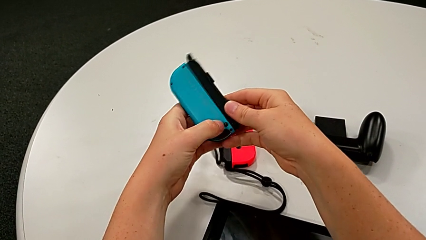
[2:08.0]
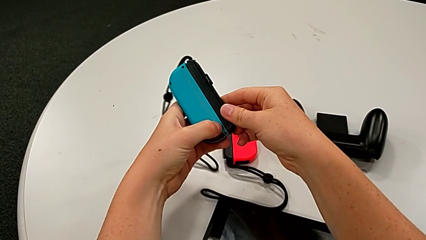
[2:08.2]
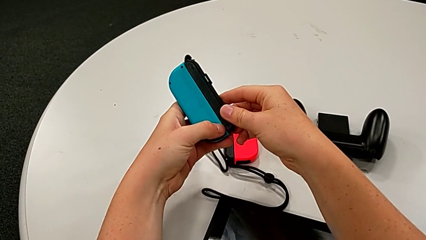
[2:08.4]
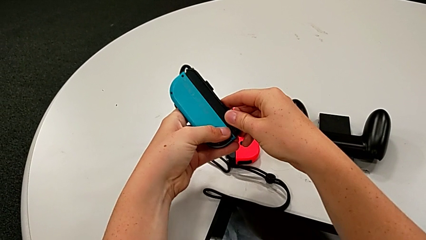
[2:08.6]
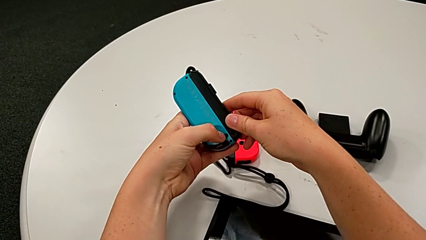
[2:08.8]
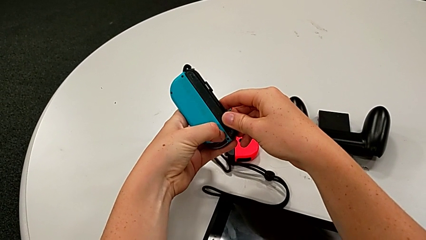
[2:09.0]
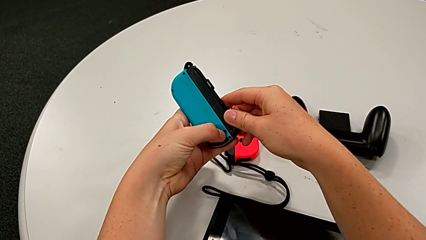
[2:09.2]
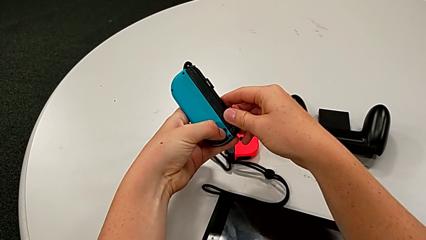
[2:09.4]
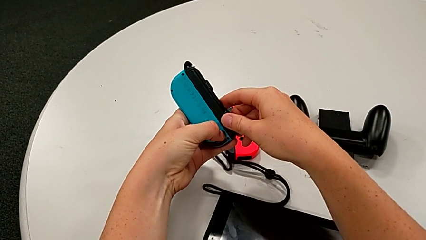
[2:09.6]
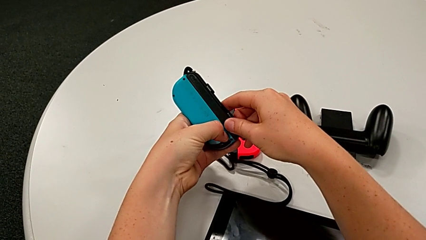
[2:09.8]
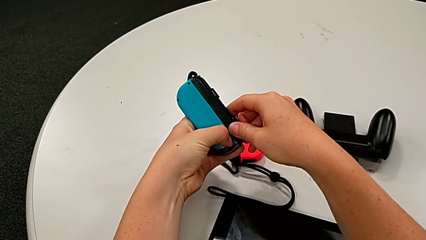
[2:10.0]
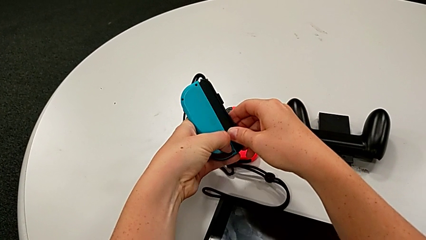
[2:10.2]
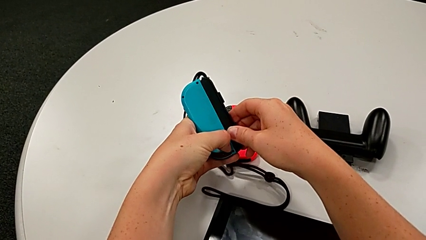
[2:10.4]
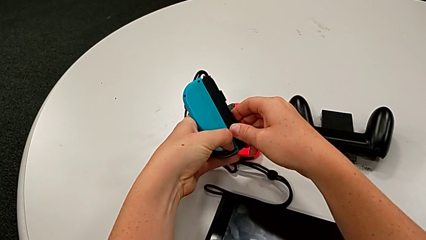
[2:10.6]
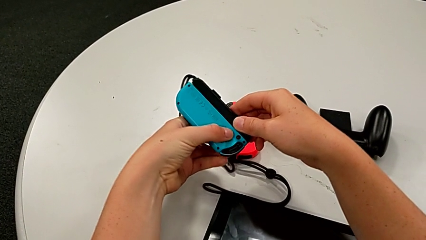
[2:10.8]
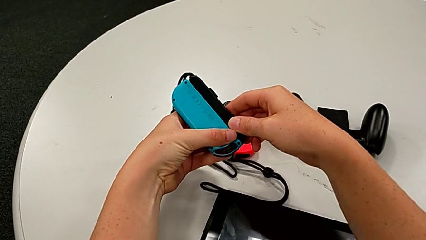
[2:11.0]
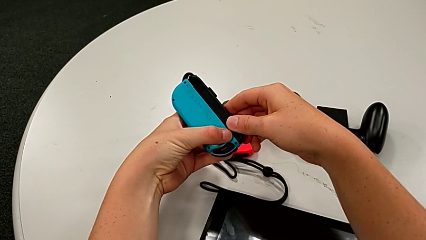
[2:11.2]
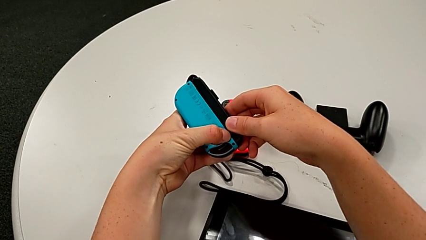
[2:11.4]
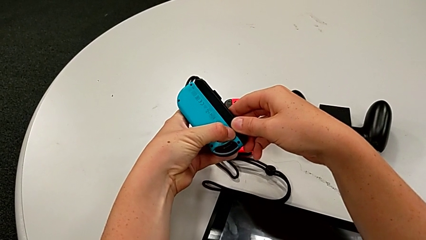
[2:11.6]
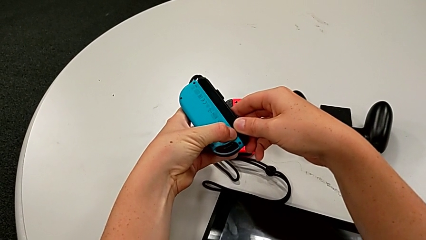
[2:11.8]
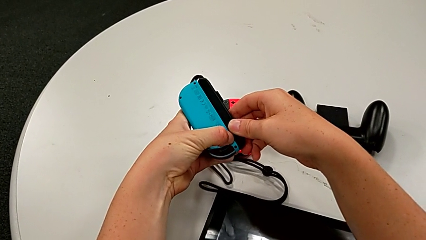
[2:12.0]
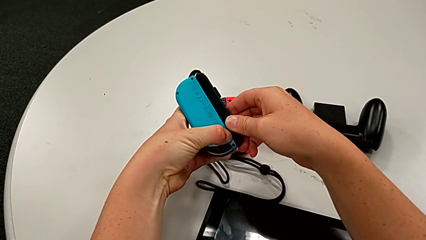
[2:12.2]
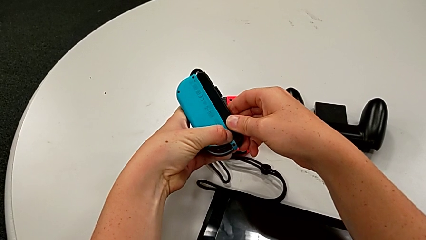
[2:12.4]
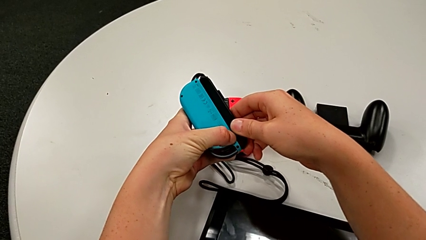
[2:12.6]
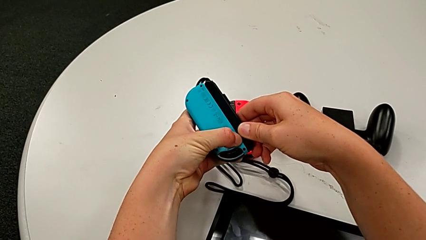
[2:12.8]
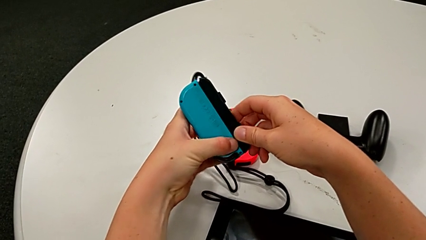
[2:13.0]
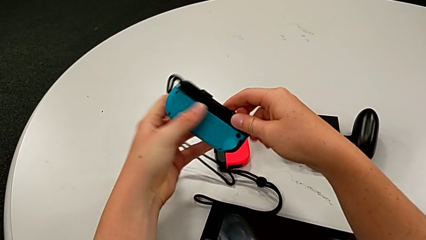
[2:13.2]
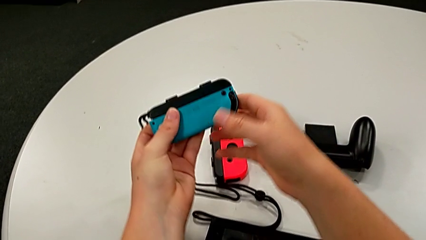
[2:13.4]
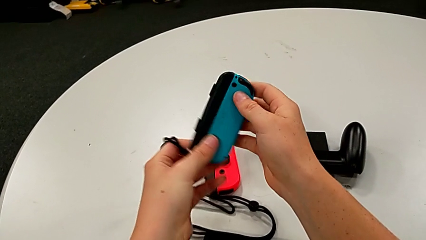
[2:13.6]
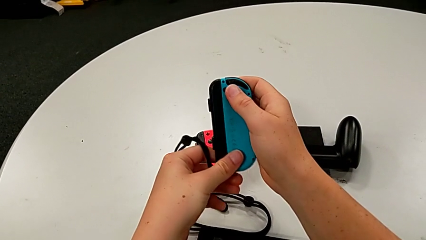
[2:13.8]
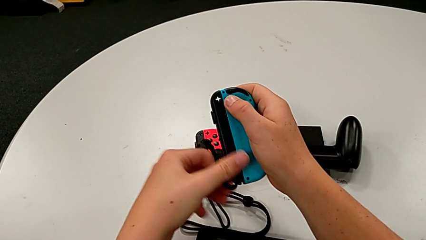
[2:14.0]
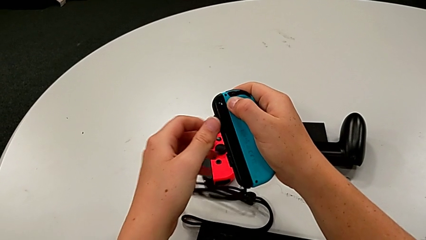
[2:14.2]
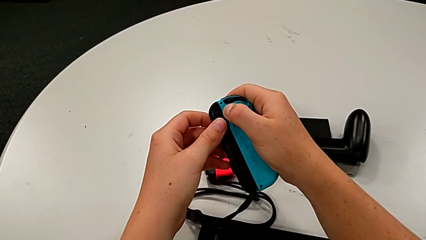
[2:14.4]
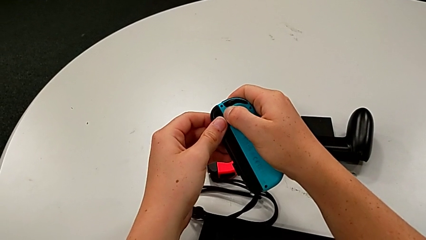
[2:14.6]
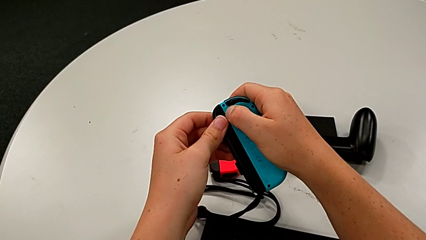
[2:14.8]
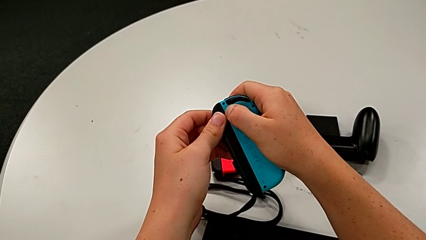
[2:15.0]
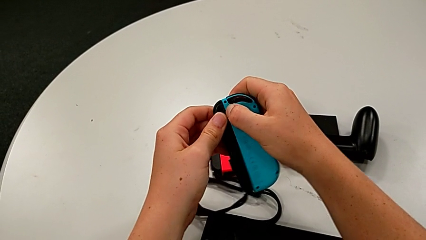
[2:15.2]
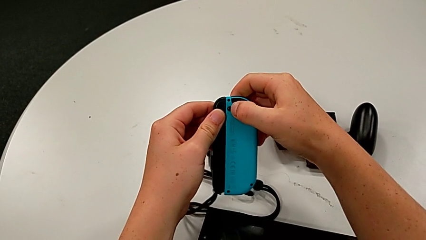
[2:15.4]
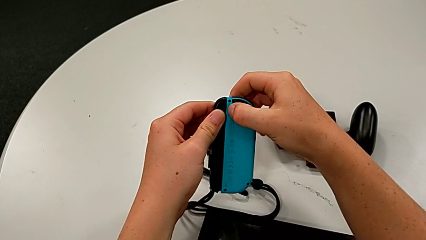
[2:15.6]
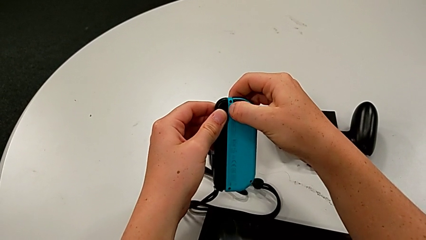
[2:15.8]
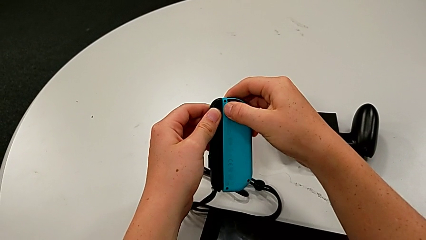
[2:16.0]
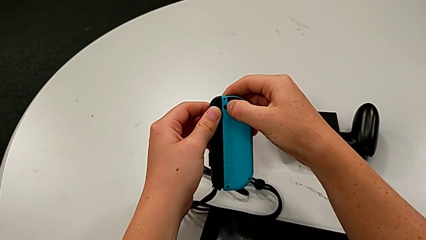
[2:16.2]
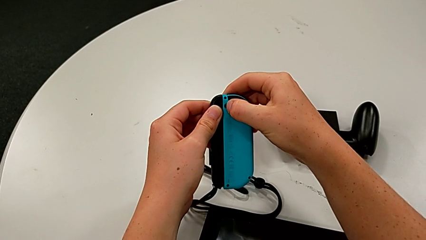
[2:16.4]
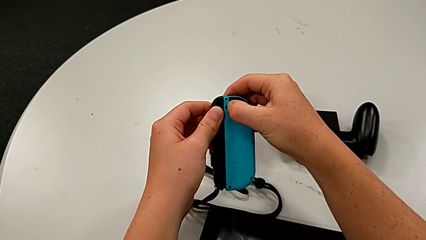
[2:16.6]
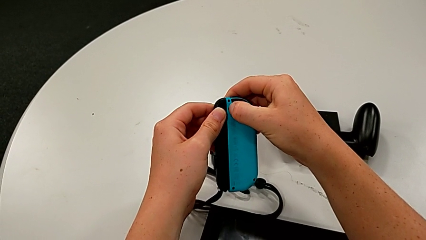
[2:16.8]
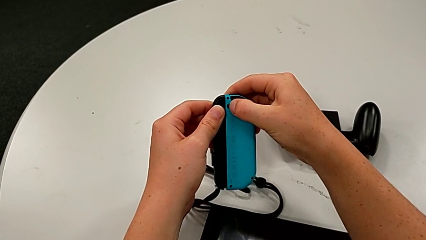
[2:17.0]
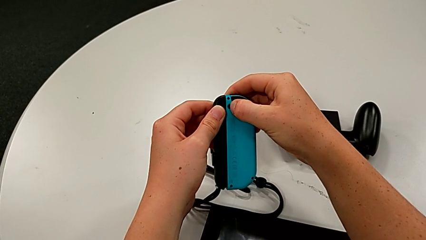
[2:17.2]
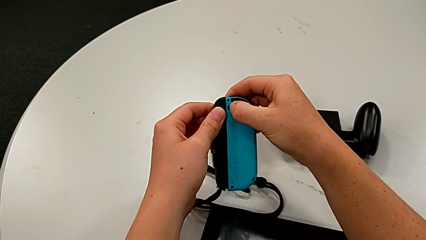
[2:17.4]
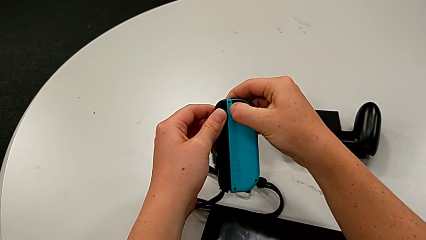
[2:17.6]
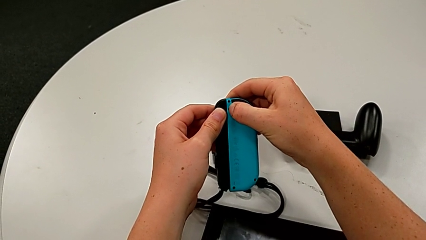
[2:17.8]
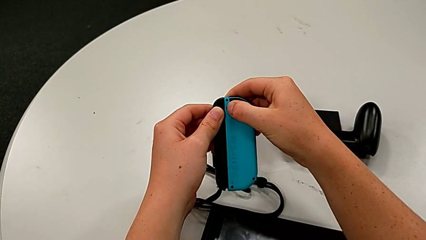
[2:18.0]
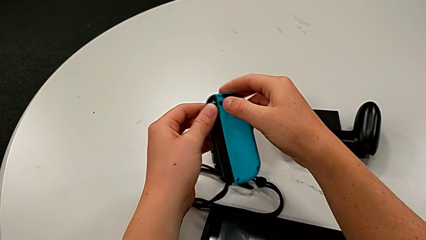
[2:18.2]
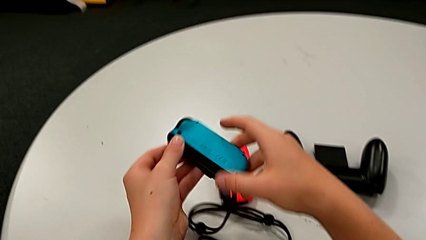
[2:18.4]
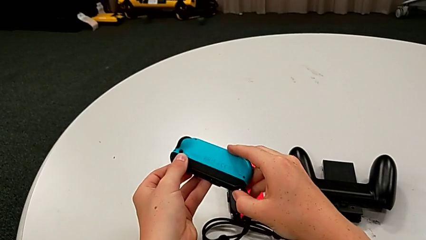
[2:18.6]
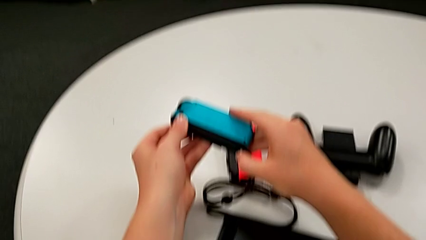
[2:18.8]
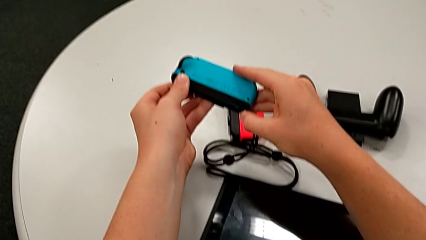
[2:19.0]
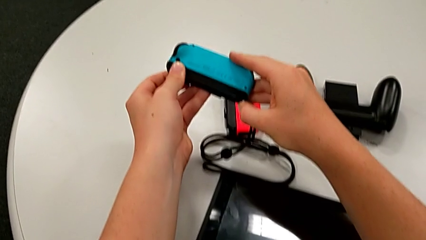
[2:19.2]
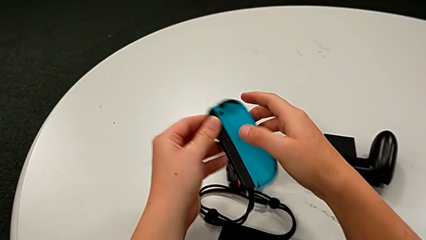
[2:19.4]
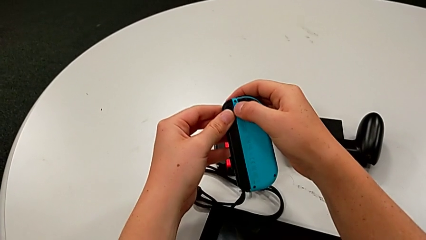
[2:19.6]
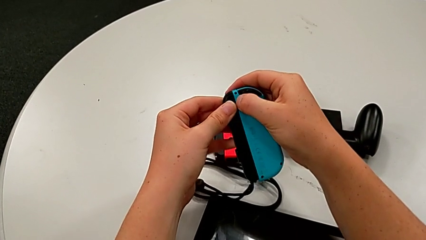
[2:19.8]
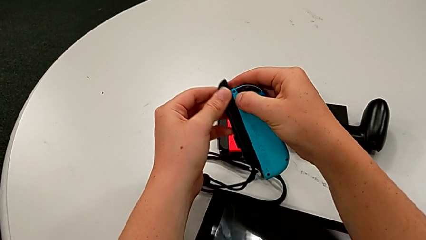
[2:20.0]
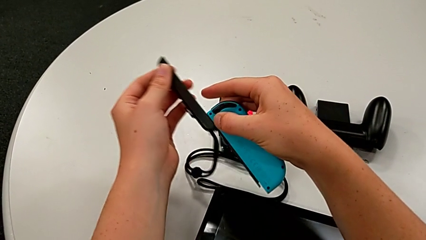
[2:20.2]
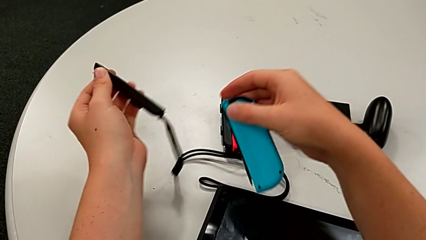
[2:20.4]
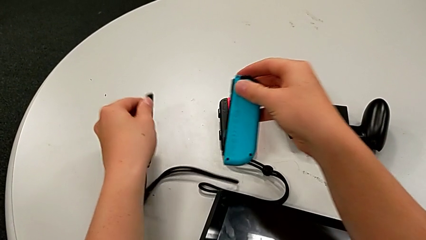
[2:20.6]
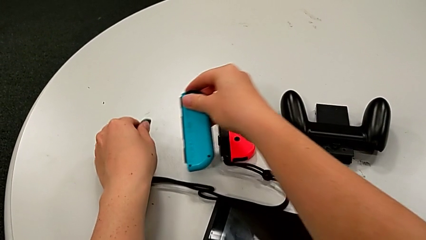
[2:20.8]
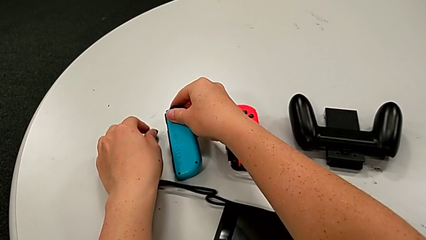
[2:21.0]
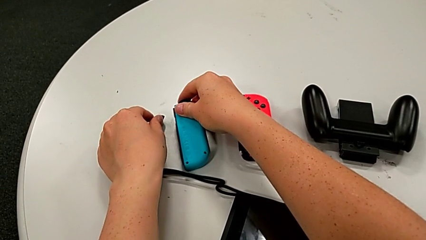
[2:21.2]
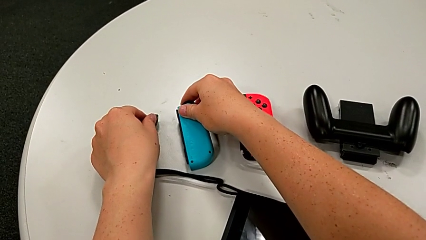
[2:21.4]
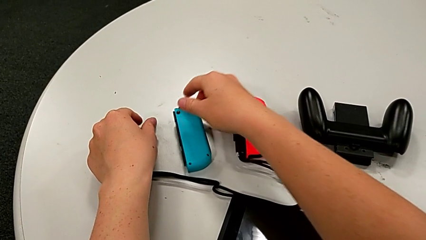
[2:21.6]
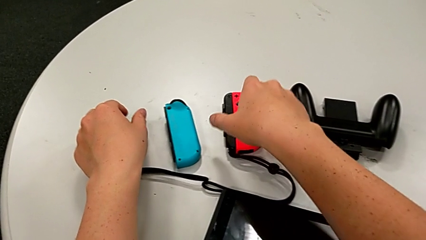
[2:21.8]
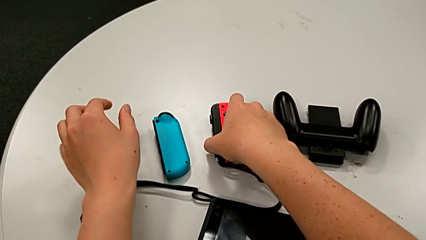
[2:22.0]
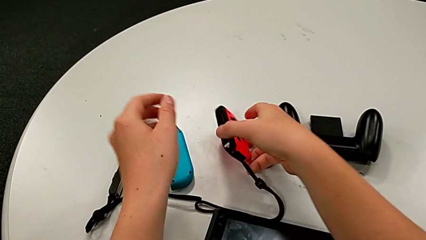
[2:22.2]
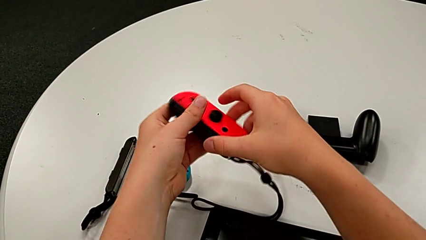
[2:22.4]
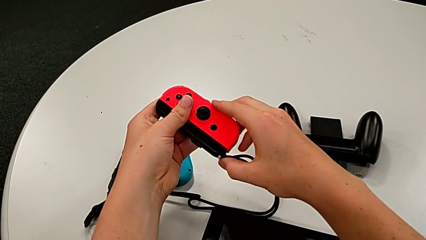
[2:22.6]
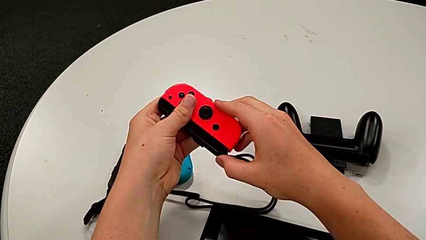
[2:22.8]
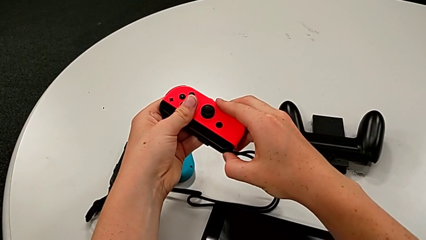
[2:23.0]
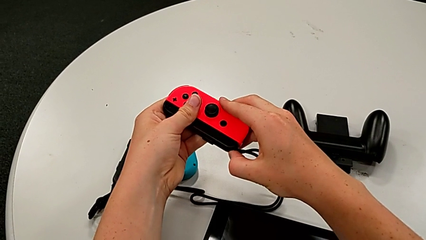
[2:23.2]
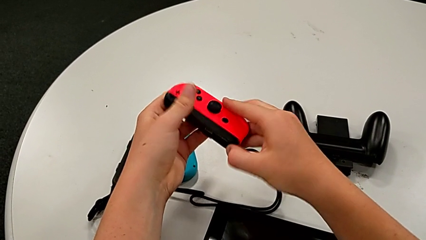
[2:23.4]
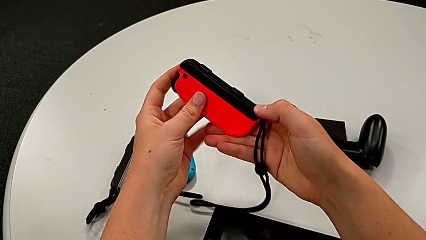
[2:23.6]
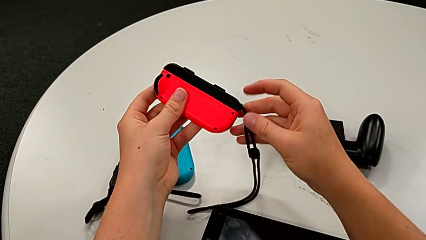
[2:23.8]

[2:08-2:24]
The camera wearer is disassembling the blue and red joy con from the two joy con straps. They press the black button, withdraw the Joy-Con strap lock, disassemble the blue Joy-Con controller, place the Joy-Con controller and grab the red Joy-Con controller.
